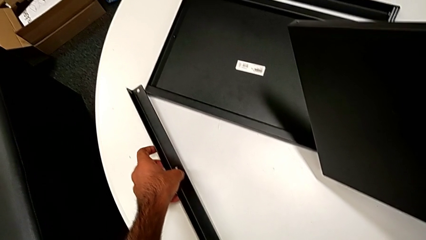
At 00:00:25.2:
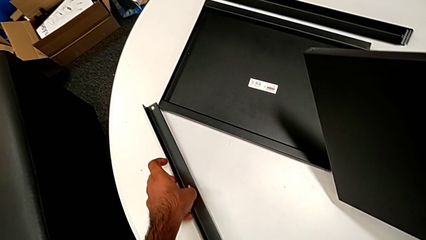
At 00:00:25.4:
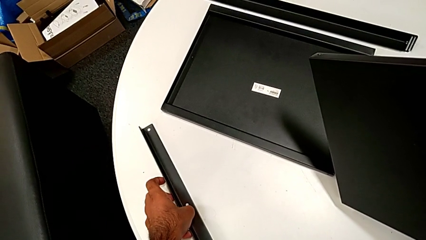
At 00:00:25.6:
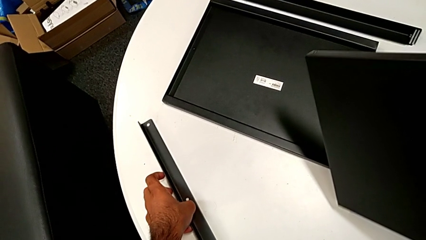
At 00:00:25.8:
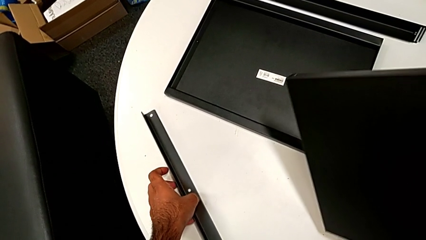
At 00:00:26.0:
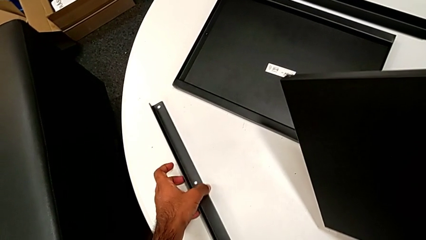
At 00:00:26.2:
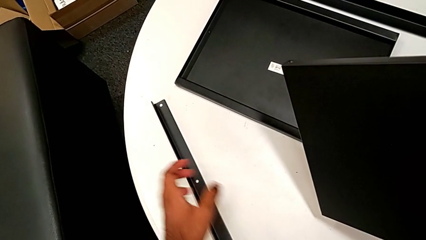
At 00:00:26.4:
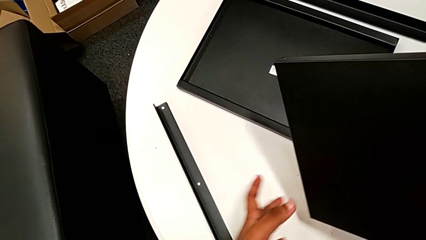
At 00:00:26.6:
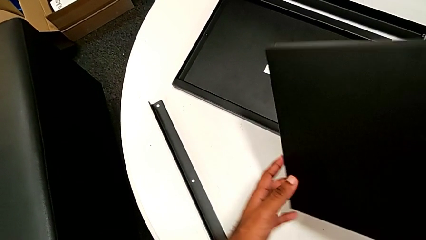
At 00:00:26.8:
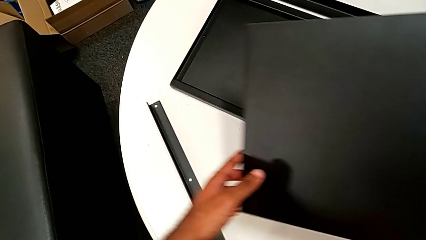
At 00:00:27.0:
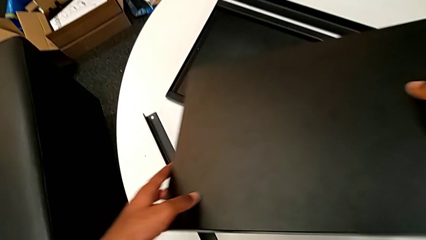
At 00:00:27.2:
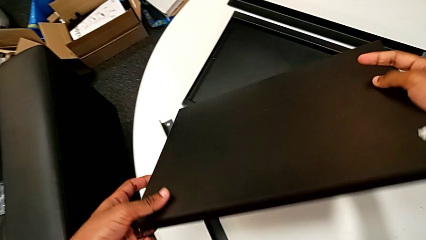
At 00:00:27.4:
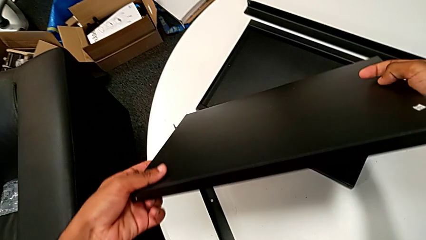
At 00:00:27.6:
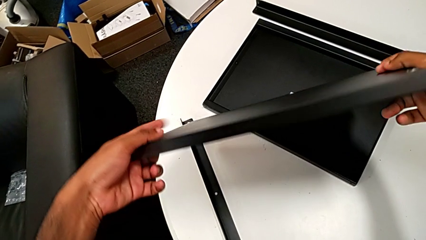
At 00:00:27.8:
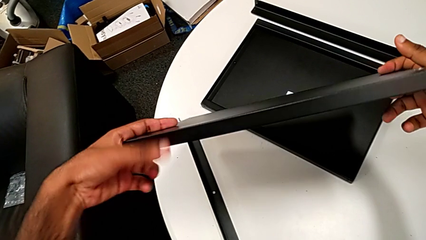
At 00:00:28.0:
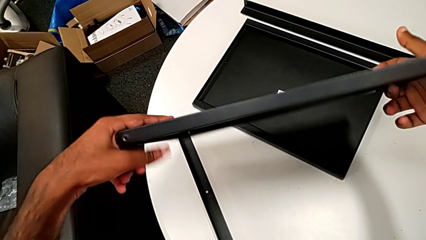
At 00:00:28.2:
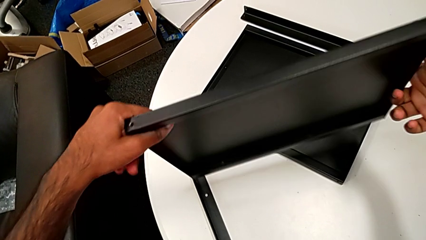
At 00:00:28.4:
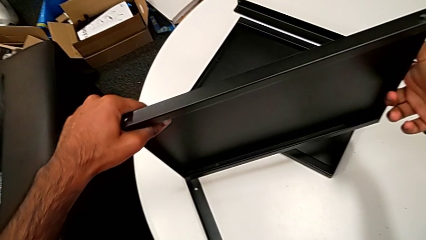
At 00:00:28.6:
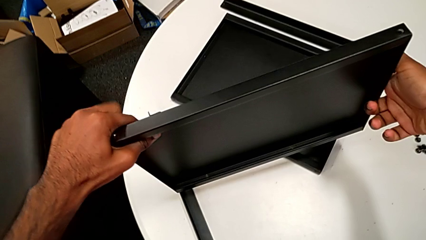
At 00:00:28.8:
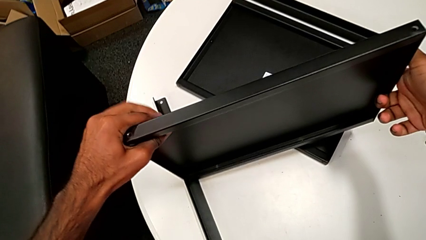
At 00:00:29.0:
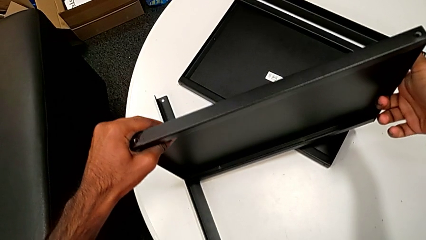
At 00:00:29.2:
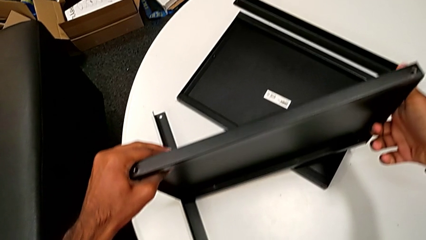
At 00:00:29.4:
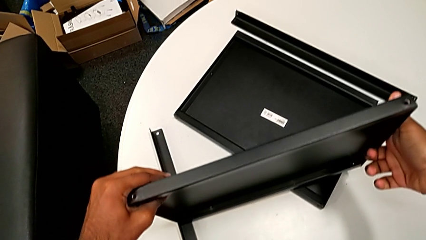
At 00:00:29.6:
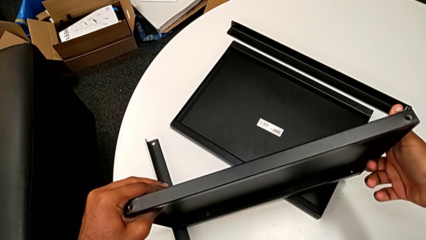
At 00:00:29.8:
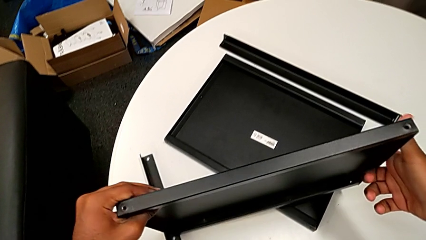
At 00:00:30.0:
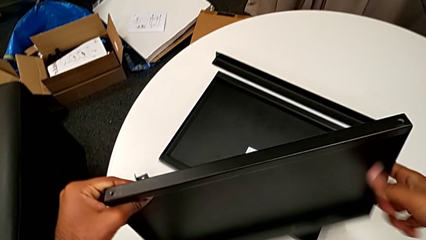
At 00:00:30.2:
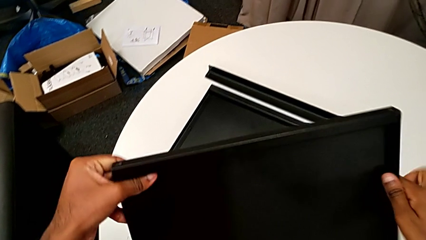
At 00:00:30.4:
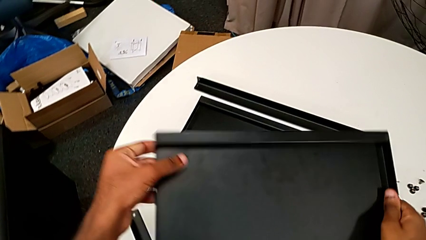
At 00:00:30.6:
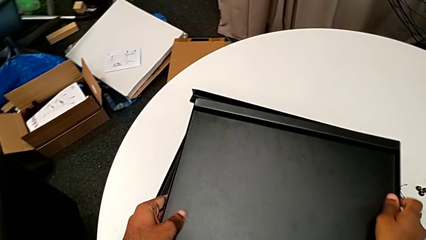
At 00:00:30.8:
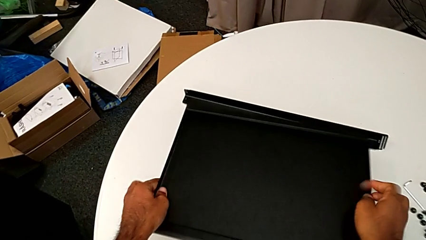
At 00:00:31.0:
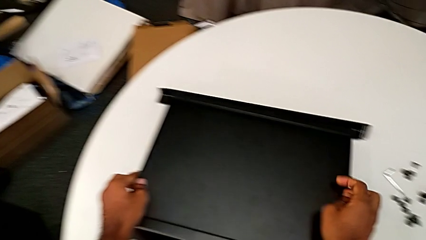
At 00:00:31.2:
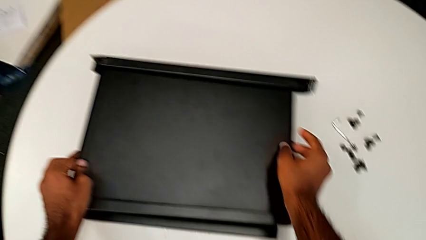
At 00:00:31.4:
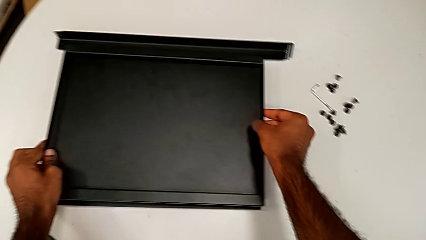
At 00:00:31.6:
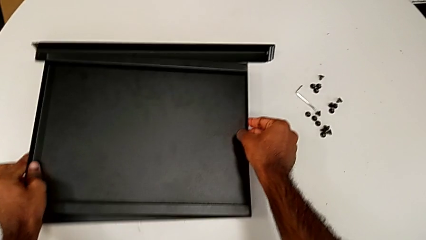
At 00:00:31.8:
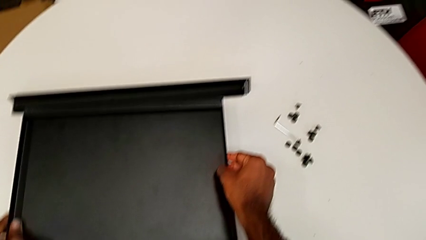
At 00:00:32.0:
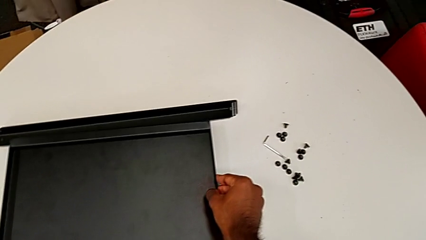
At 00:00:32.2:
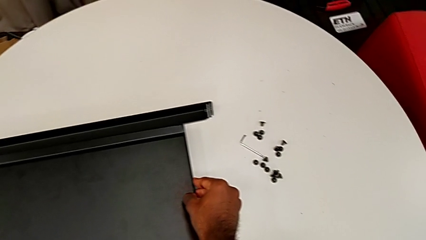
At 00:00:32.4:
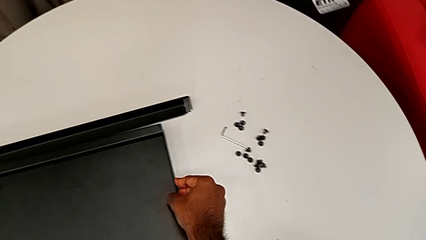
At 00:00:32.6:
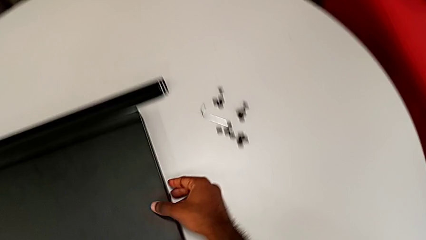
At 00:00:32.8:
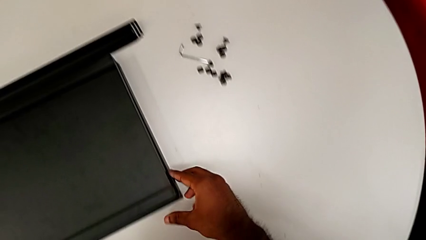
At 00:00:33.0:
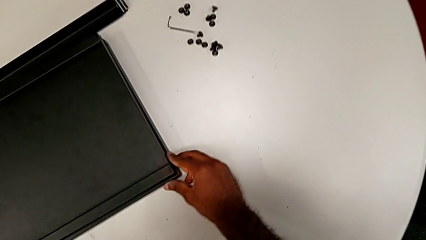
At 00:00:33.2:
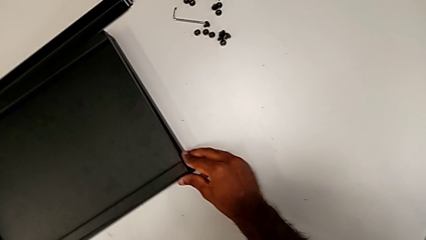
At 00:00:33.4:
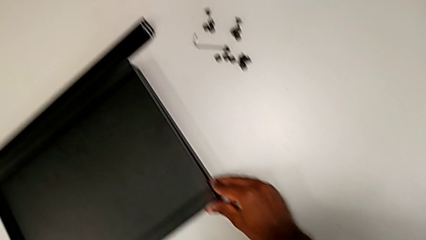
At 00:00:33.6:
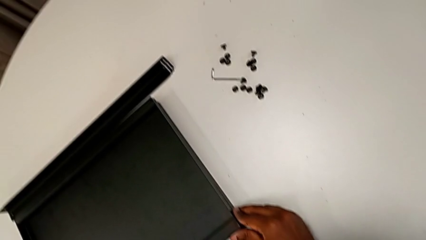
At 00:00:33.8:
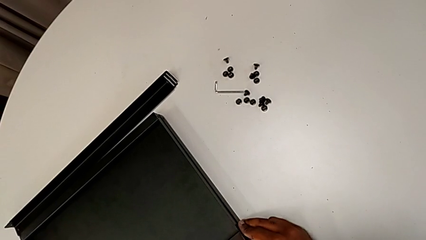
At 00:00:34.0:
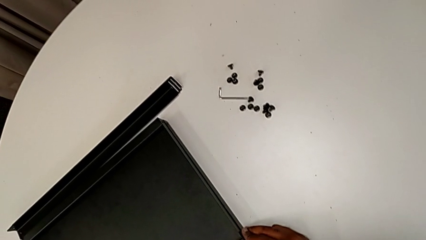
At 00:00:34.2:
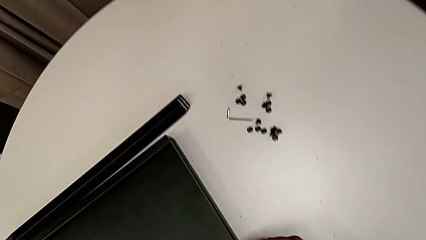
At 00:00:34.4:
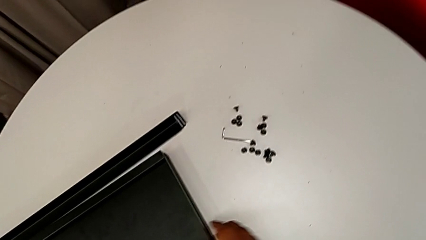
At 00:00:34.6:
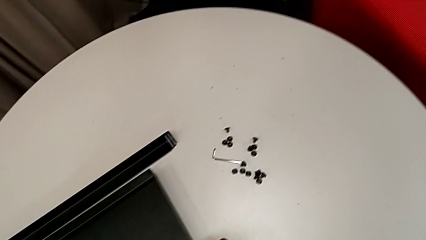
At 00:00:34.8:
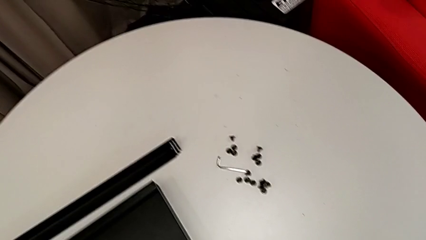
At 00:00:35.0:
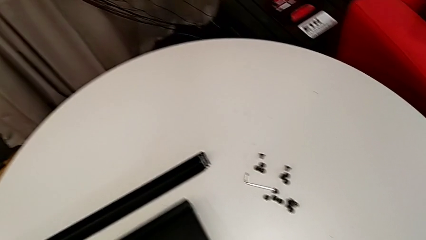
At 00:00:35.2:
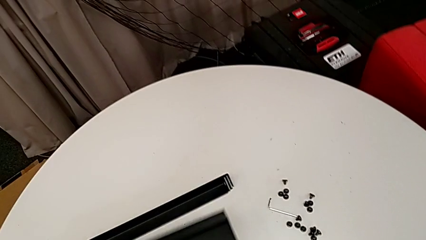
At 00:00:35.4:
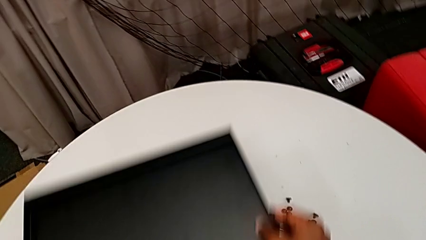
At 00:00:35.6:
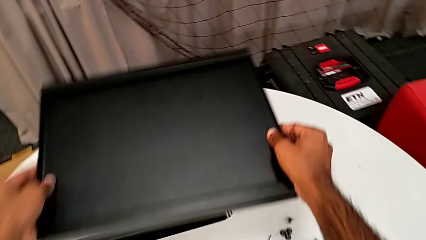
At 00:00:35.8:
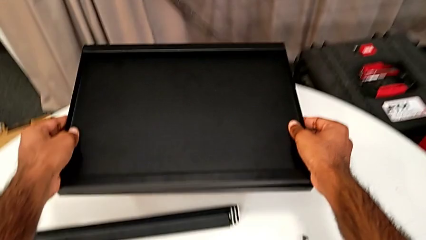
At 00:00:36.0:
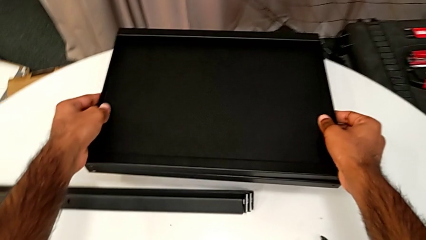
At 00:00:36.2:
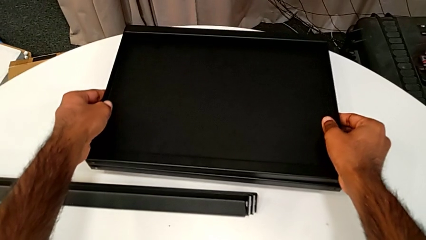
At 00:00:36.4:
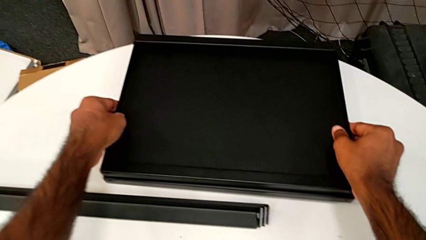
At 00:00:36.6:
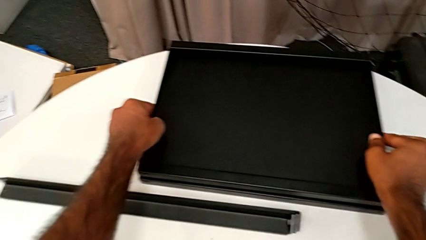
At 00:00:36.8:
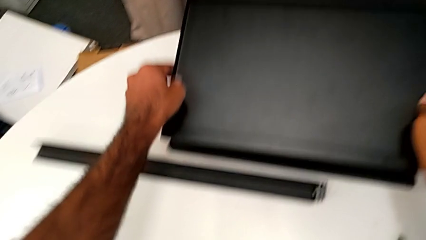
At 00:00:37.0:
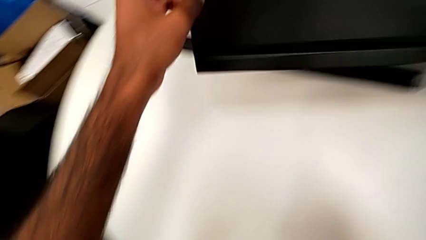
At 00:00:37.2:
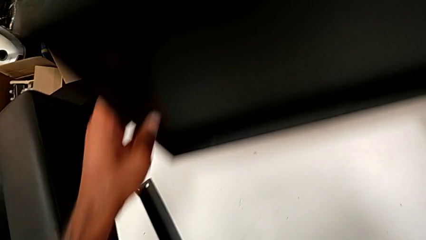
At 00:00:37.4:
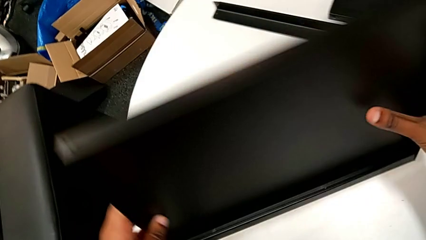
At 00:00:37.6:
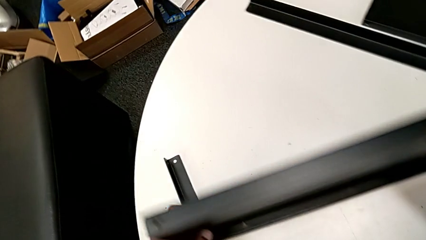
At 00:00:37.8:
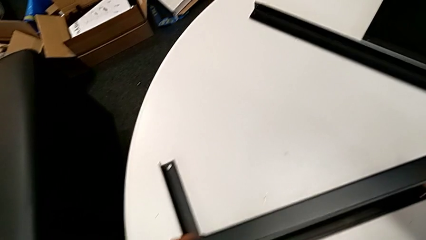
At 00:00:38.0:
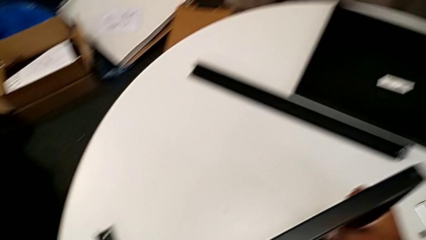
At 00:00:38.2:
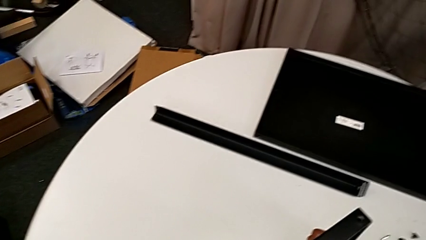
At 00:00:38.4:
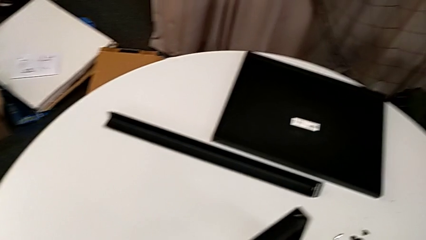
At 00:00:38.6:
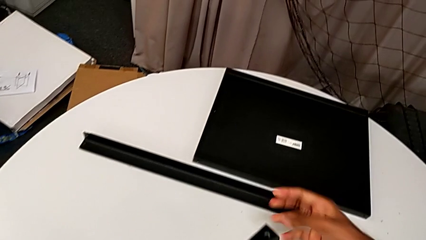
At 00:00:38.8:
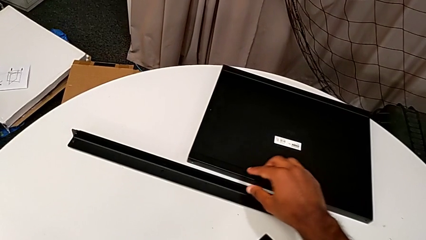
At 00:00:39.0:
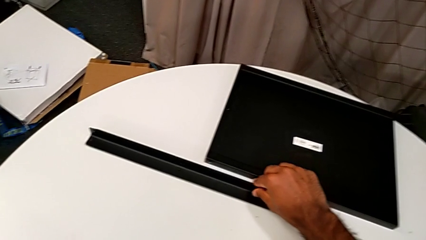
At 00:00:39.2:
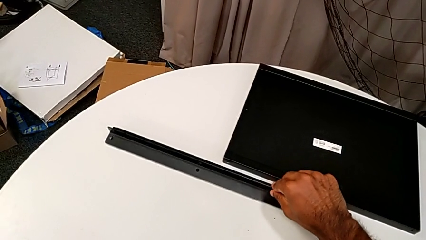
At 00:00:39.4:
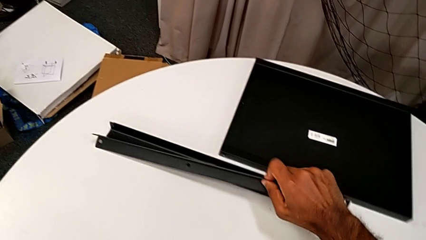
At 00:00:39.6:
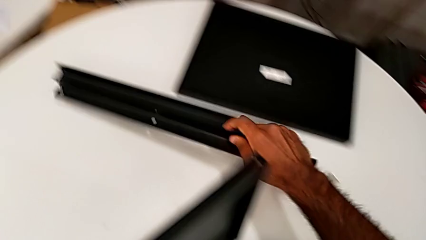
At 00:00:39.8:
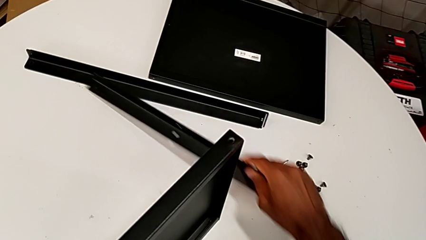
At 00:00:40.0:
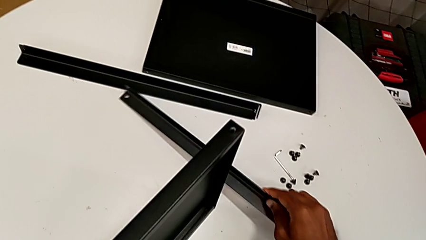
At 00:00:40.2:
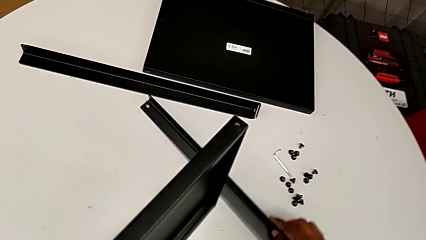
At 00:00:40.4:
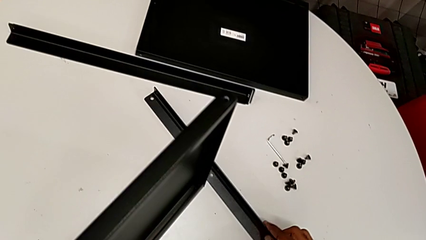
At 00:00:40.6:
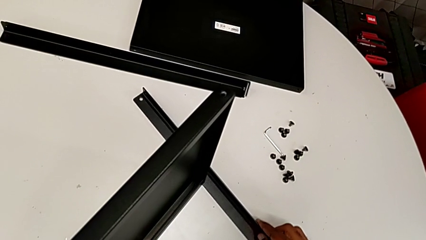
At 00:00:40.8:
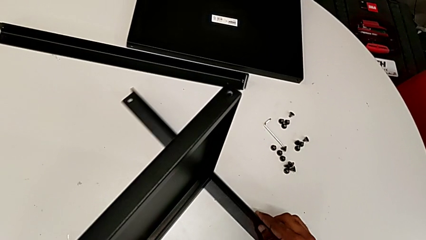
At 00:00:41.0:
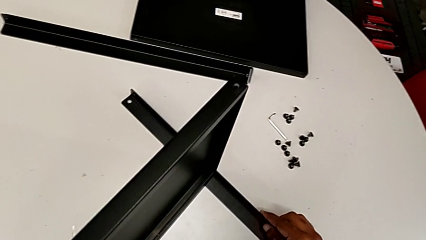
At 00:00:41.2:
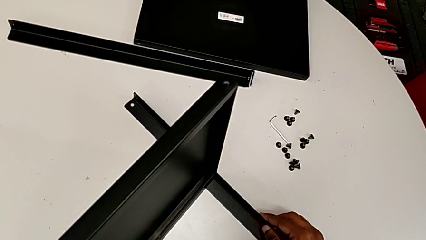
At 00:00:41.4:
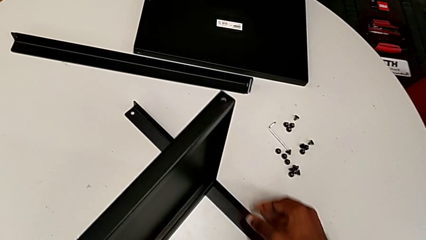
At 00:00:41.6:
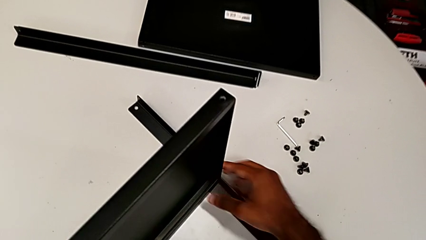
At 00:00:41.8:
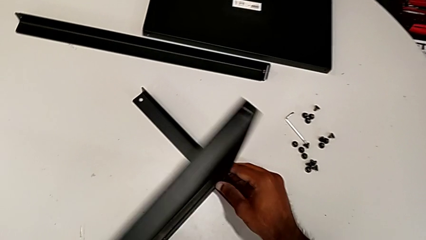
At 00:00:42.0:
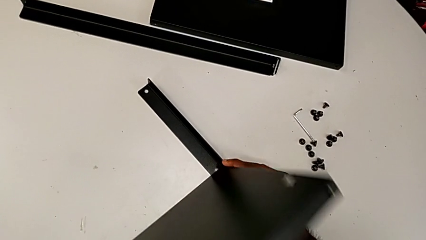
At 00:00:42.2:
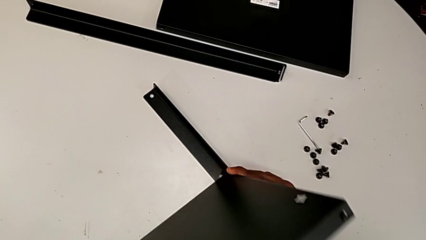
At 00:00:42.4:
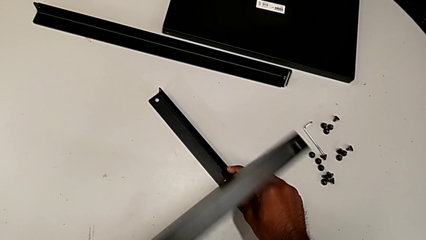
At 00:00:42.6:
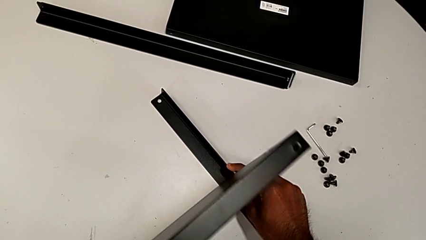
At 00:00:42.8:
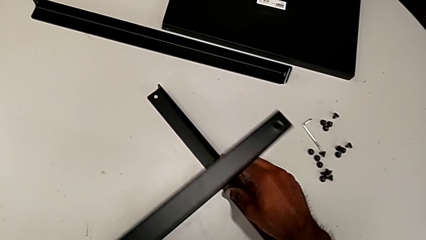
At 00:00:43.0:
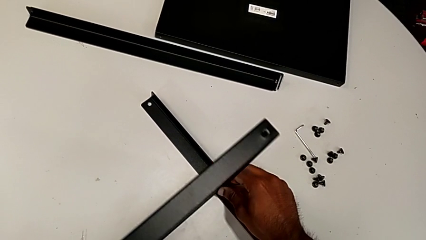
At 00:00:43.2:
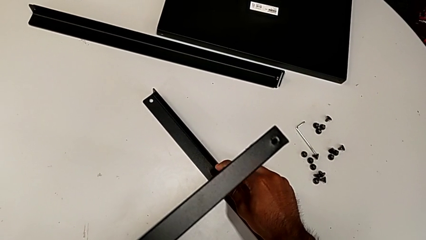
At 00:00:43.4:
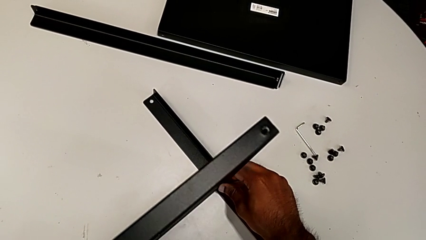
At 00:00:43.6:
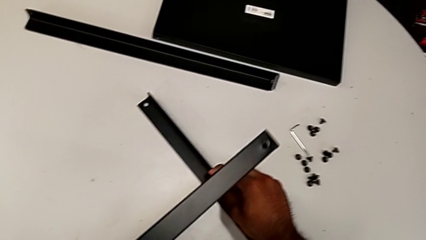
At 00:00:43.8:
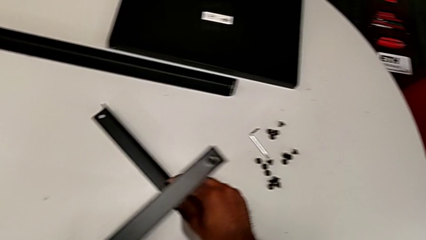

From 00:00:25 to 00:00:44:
The camera wearer is screwing one side of the first leg to the shelf. They inspect the tray, place it, grab it, place it, grab it, grab the leg and align it.
